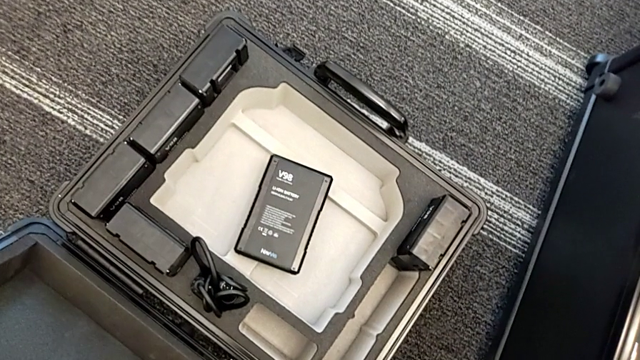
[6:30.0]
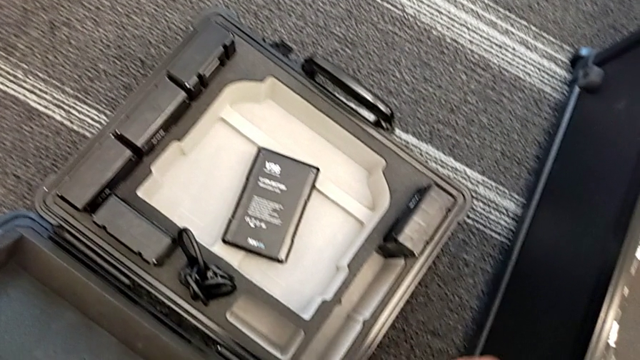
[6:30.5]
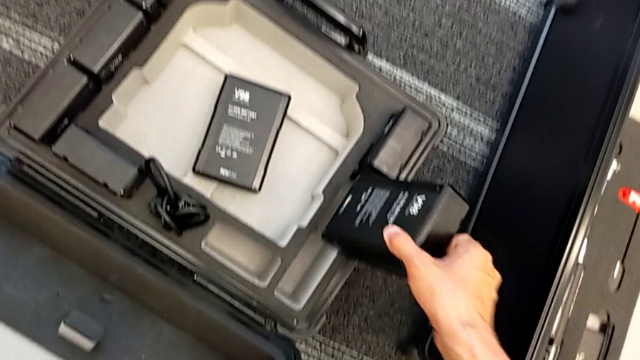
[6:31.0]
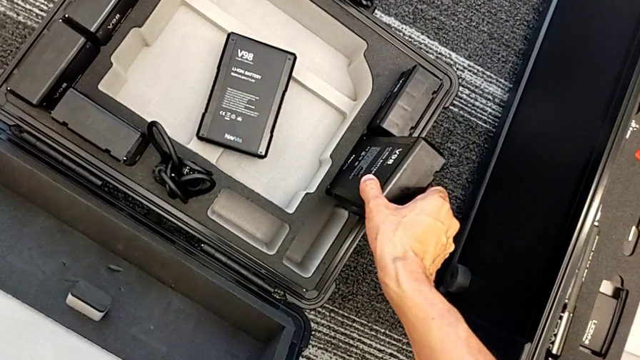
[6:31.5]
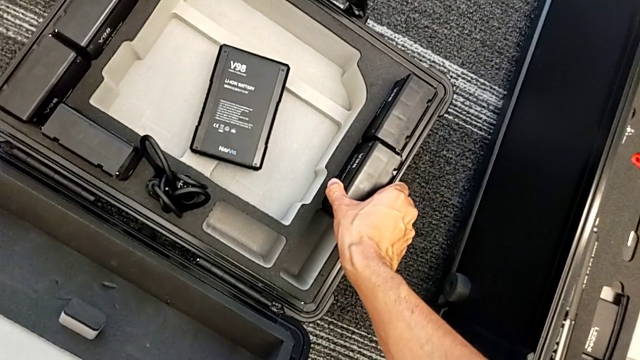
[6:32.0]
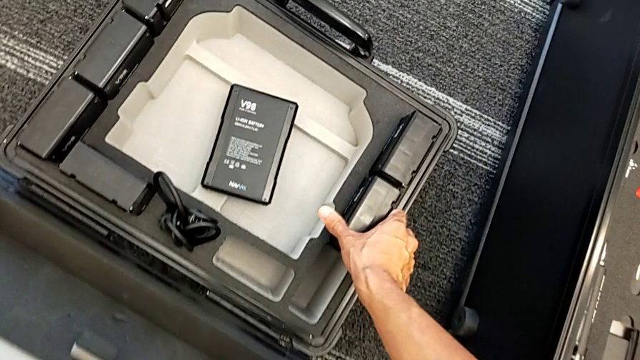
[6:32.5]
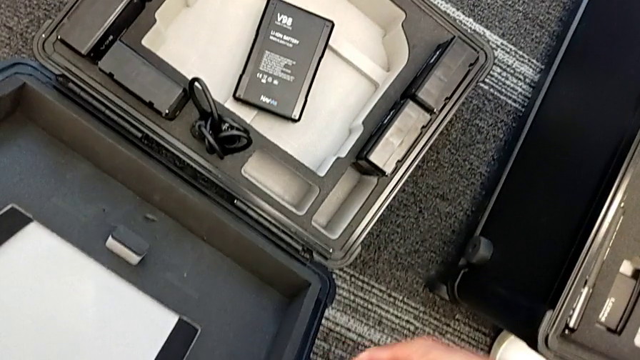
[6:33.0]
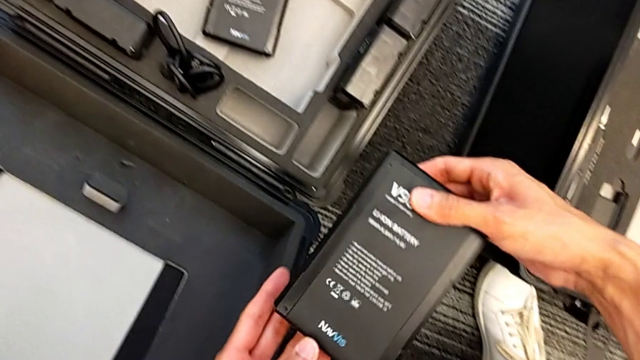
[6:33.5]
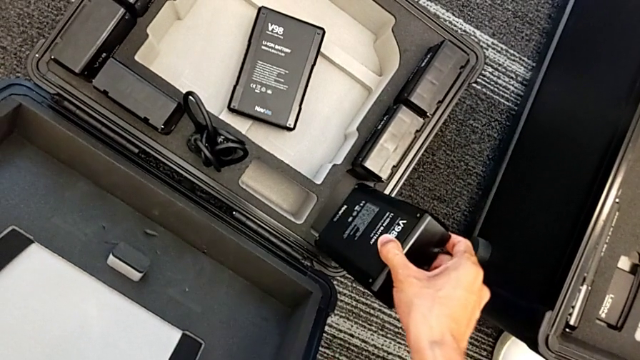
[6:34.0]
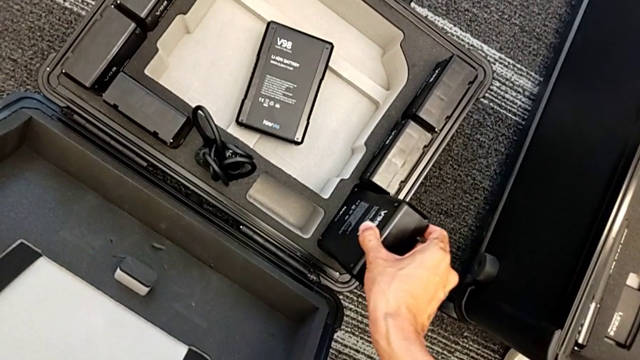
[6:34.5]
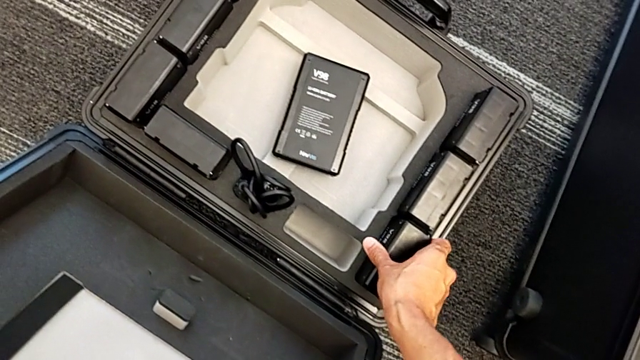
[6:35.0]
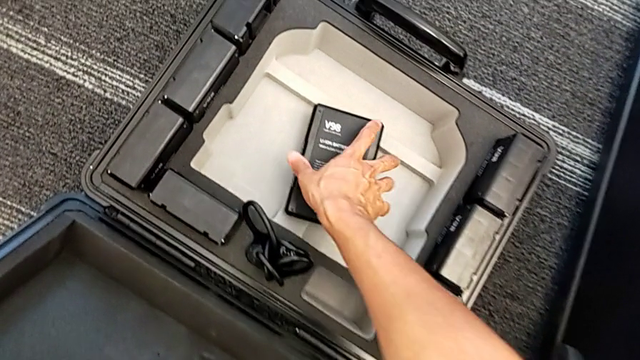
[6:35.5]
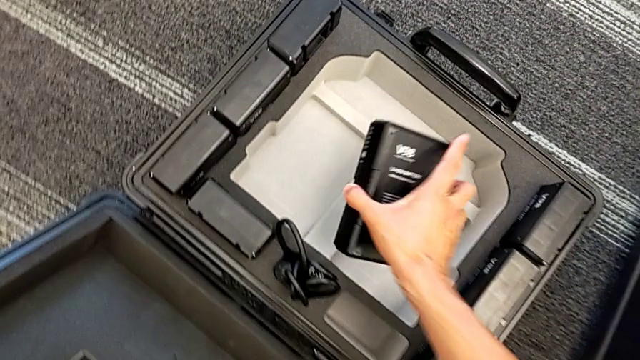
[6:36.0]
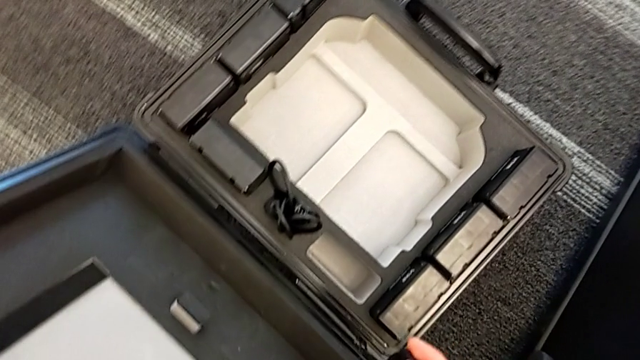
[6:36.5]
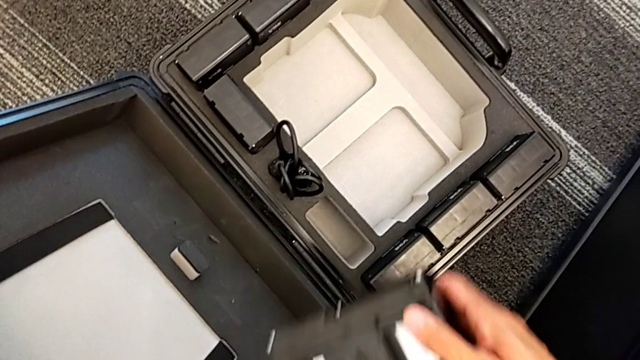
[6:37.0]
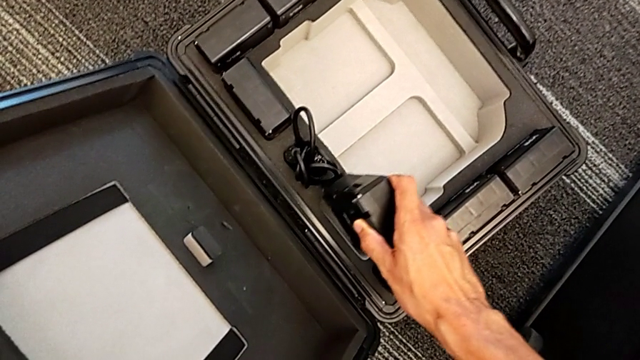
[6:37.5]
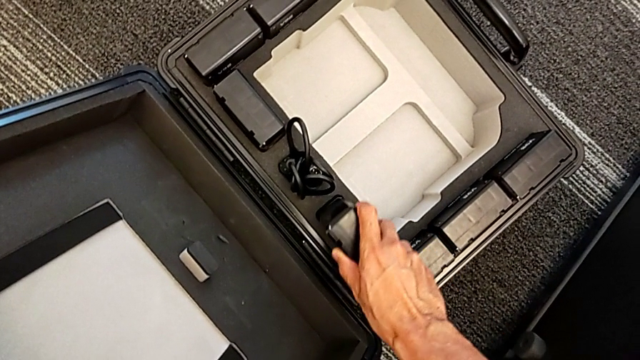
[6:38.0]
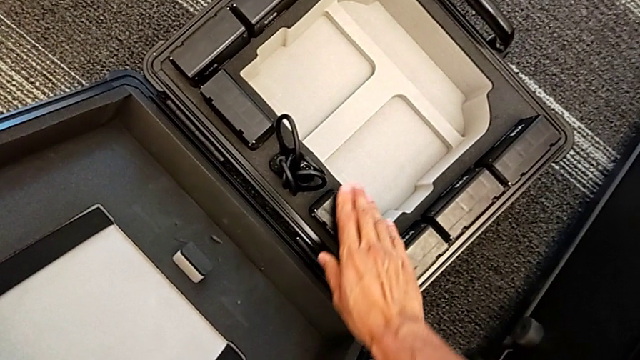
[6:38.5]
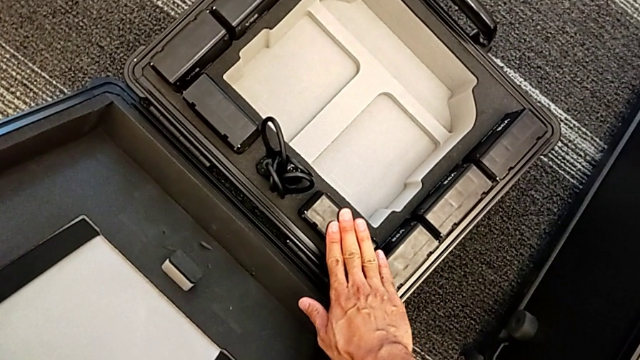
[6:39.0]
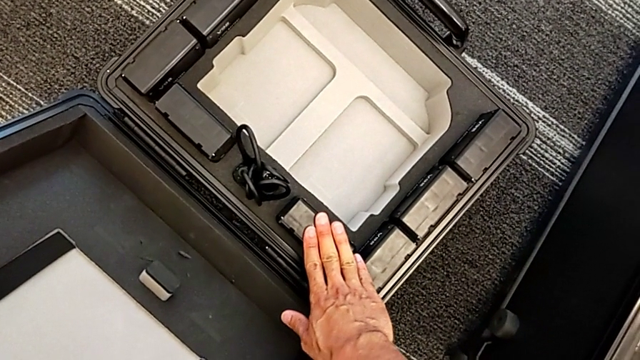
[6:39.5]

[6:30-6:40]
The camera wearer is putting the batteries in the box. They place the second M6 battery, place the M6 battery, lift the fourth M6 battery and place it.

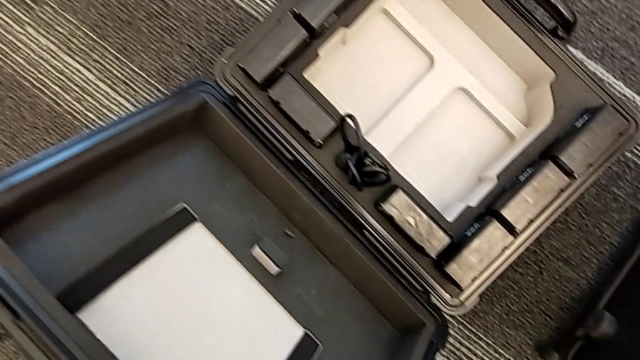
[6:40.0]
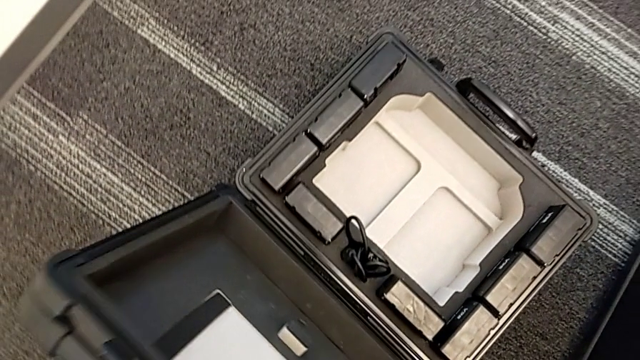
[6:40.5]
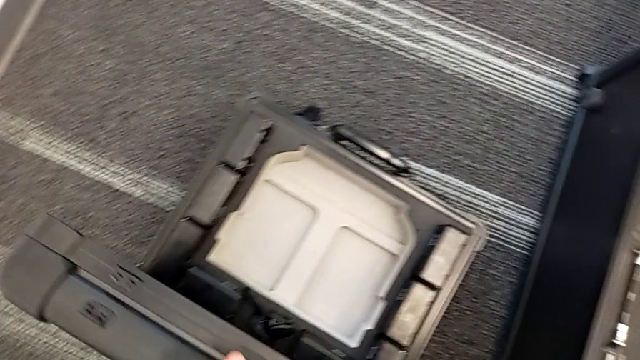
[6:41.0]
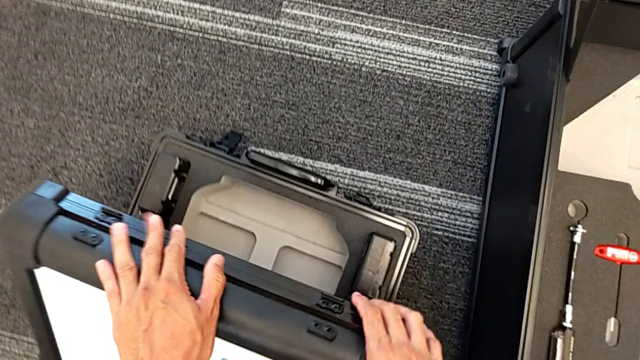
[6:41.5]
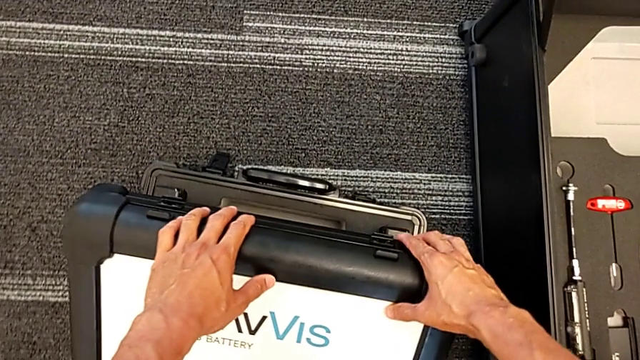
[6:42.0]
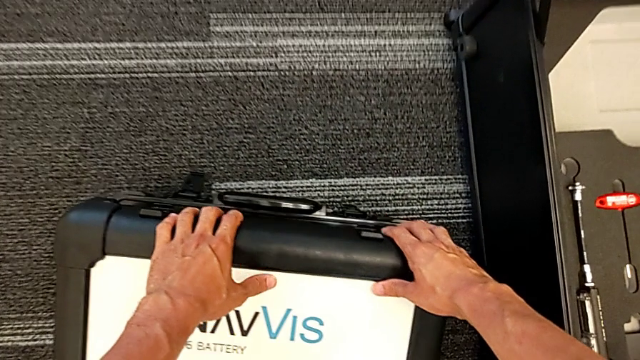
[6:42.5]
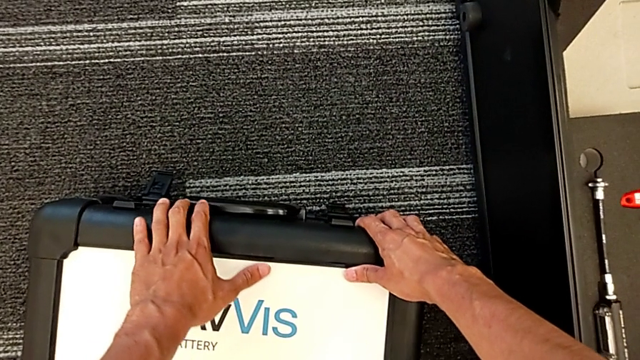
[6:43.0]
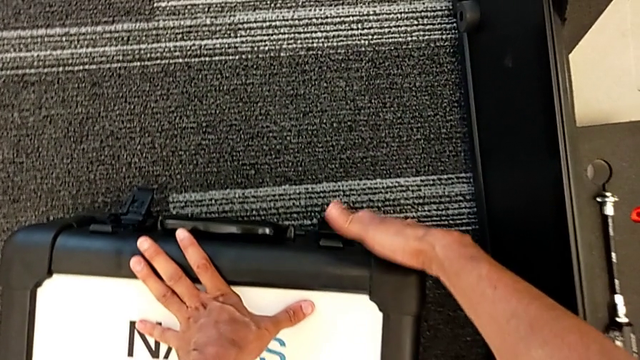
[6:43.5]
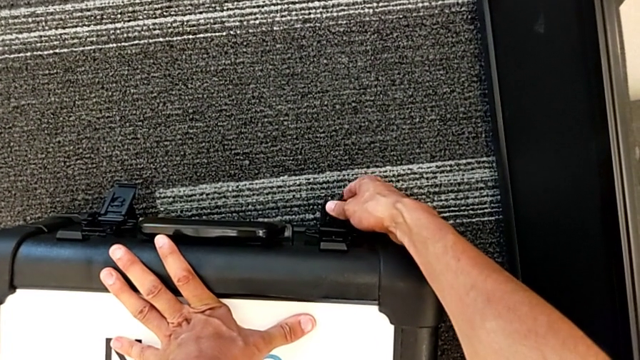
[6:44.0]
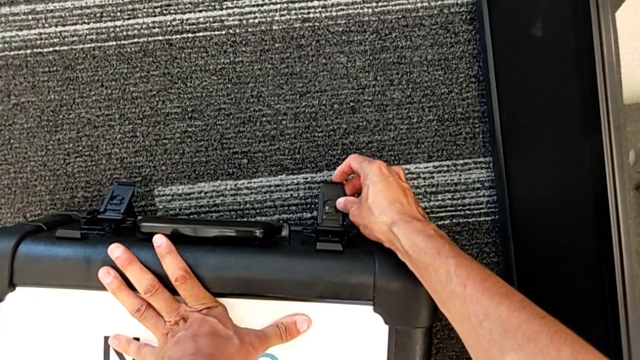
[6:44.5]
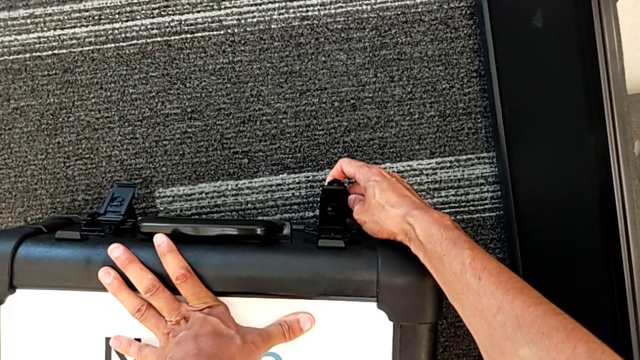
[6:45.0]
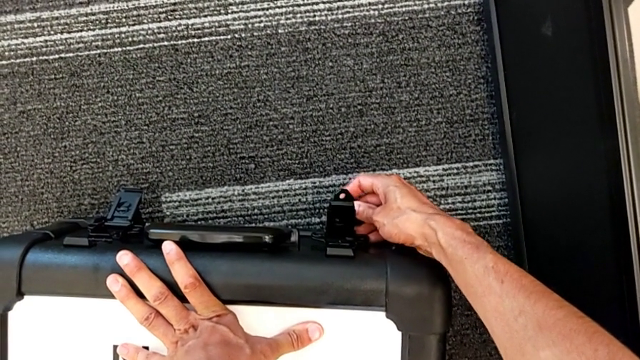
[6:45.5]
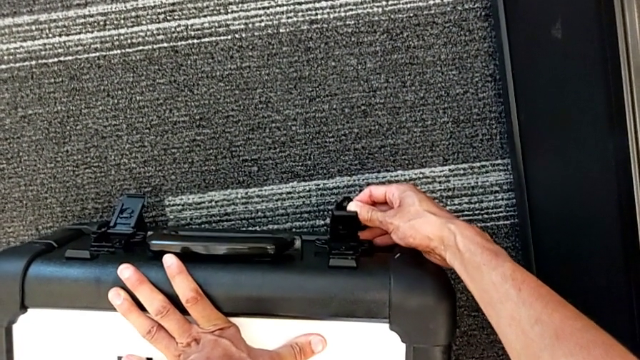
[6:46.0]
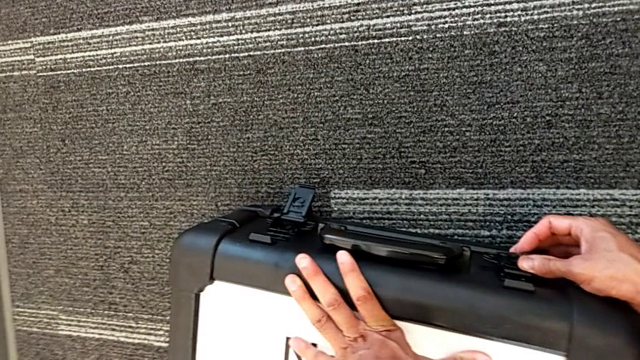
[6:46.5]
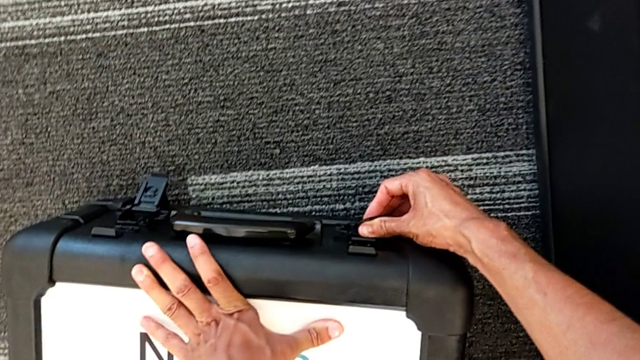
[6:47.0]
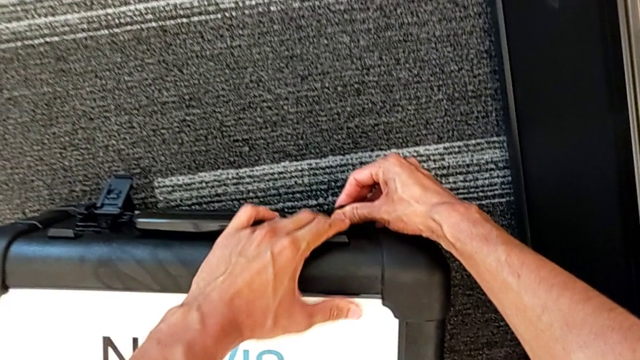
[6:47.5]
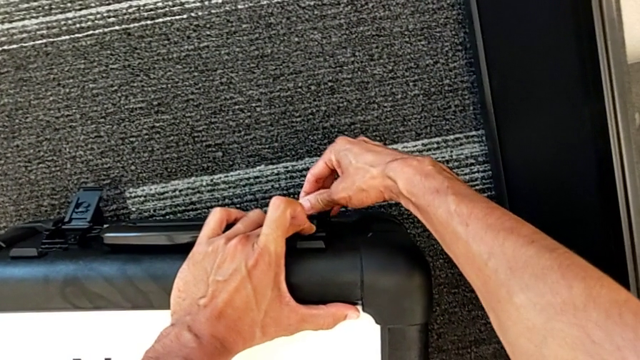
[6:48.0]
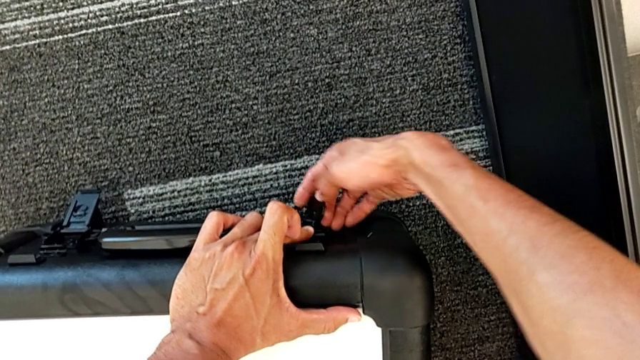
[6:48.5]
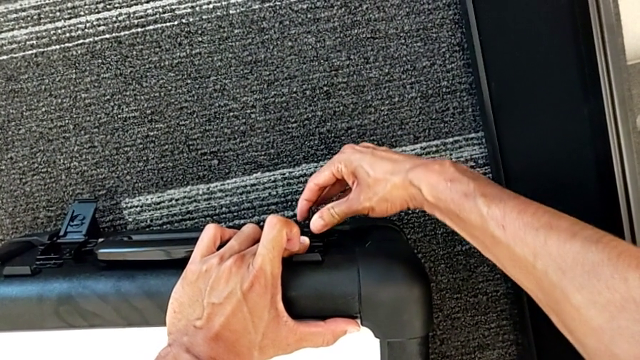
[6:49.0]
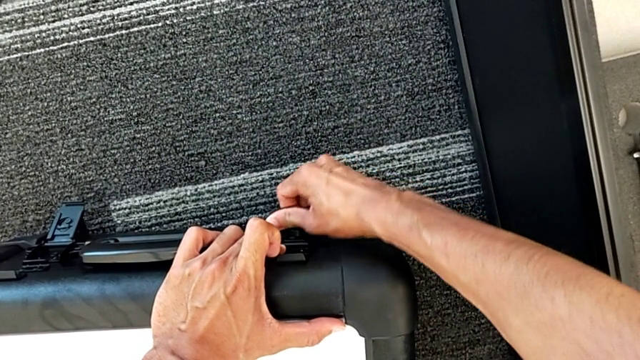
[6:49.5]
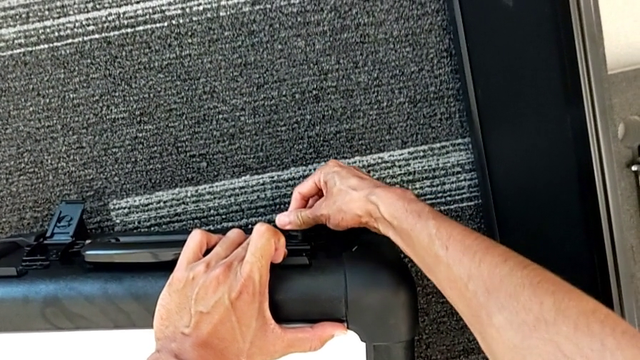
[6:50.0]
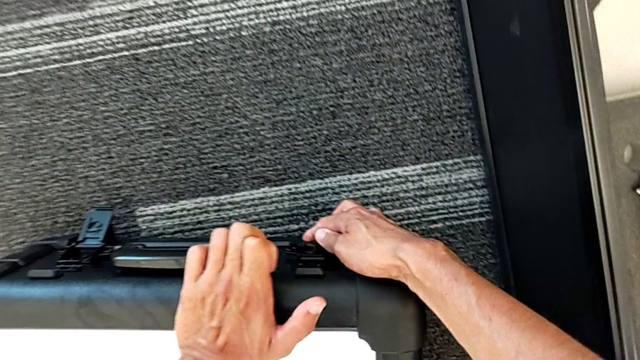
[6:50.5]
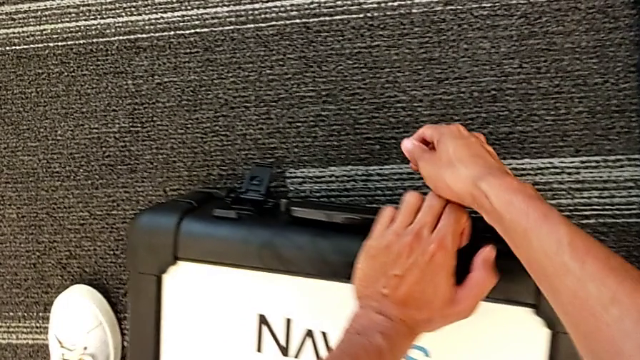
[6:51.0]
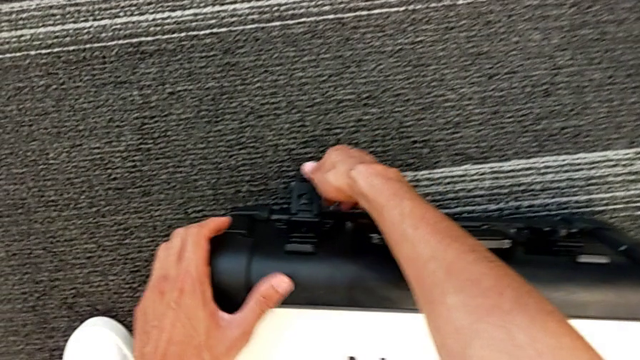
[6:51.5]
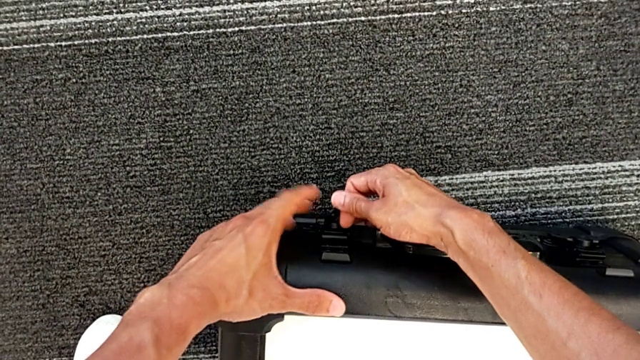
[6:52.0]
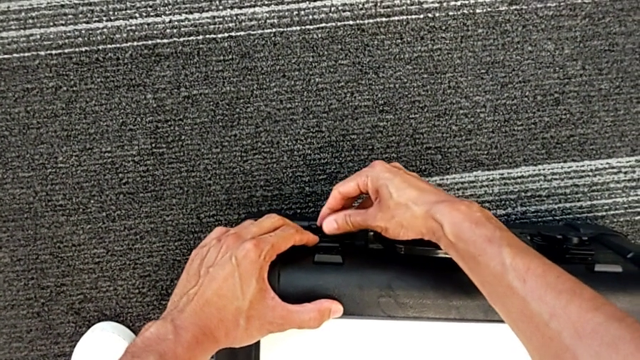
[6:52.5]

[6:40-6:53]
The camera wearer is closing the battery box. They grab the battery box, close it, grab the right box lock, rotate it and push the right battery lock.
